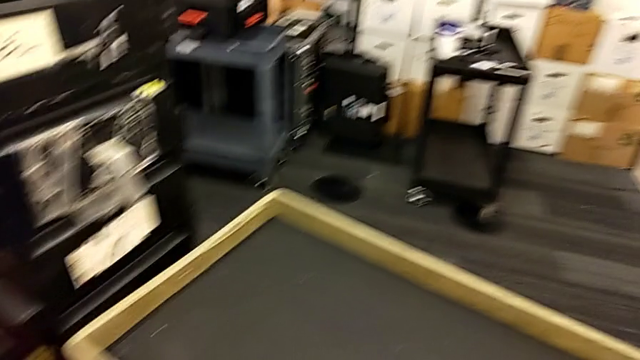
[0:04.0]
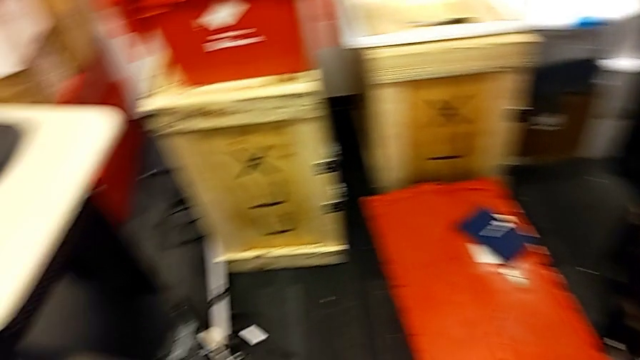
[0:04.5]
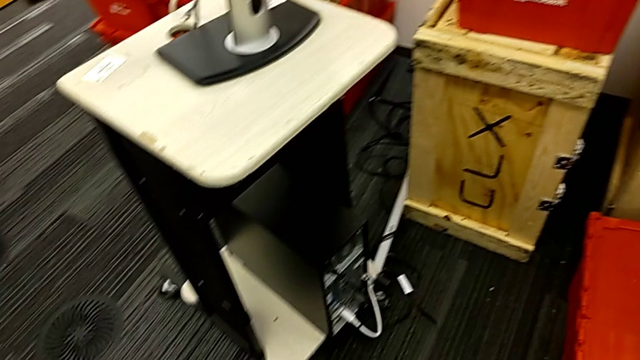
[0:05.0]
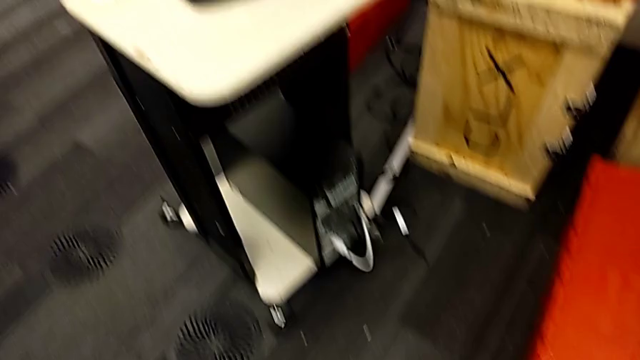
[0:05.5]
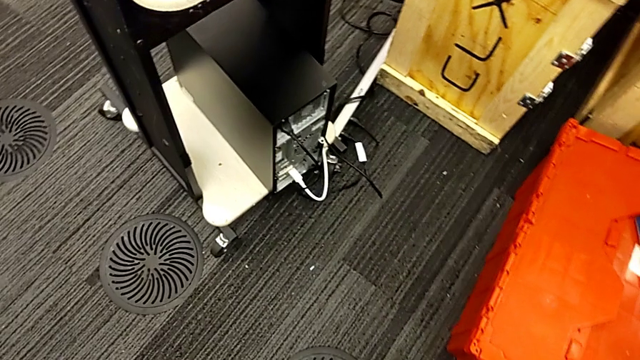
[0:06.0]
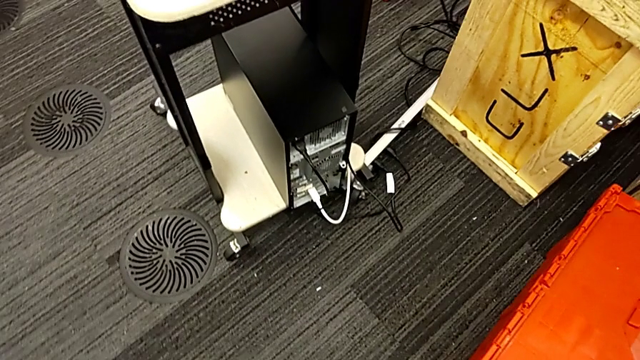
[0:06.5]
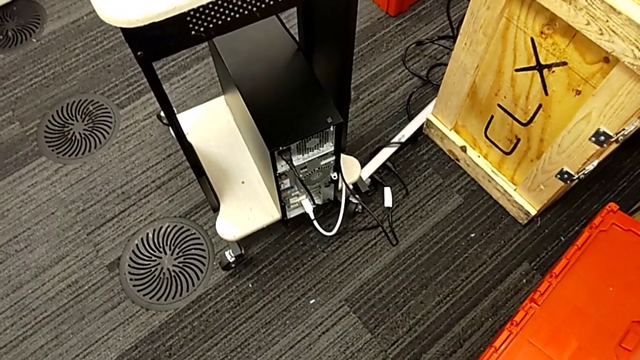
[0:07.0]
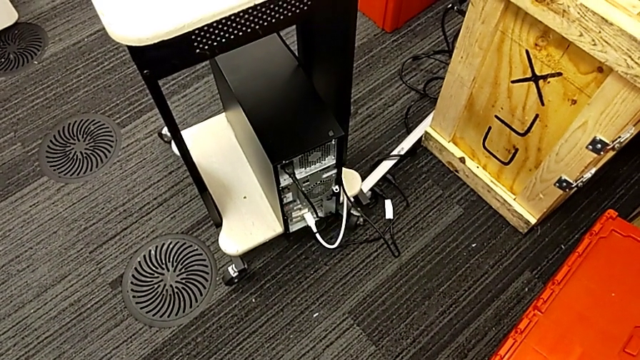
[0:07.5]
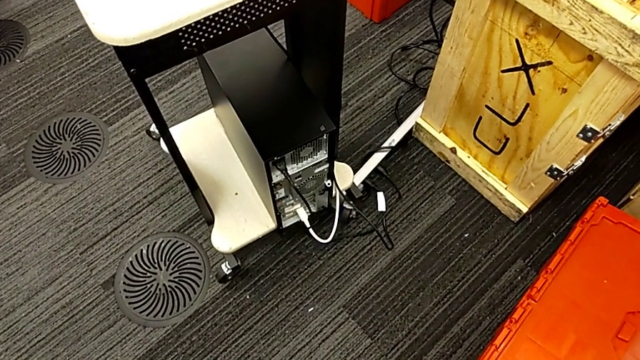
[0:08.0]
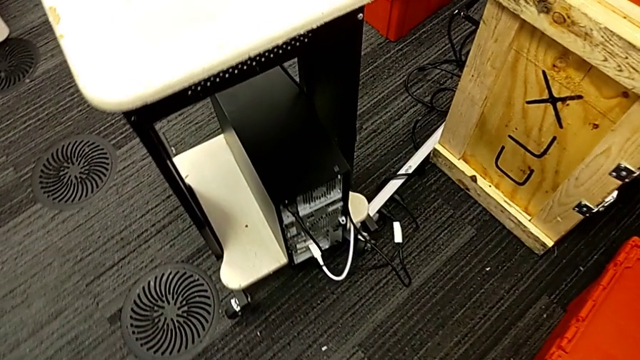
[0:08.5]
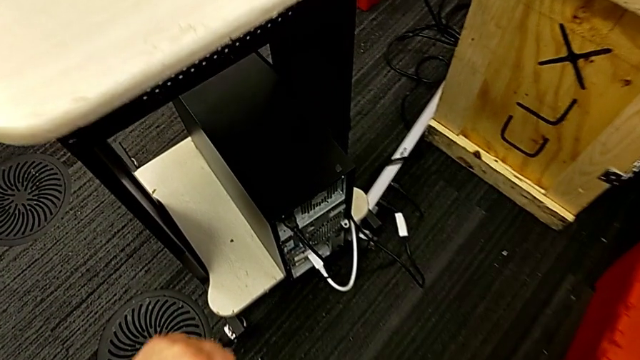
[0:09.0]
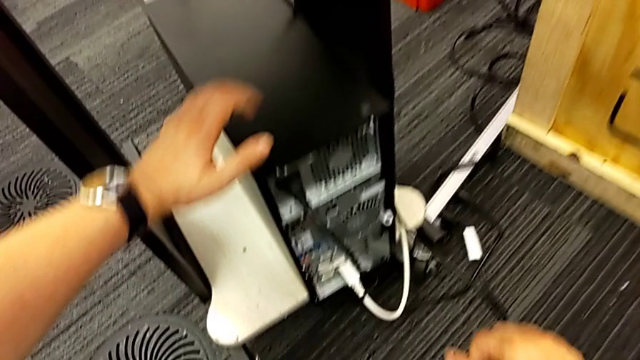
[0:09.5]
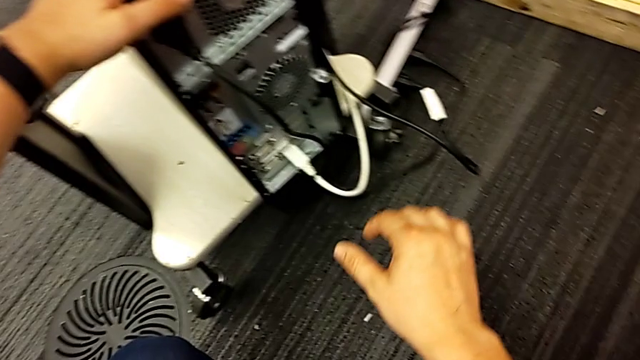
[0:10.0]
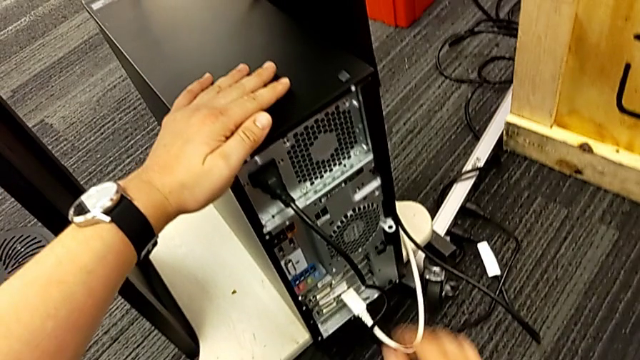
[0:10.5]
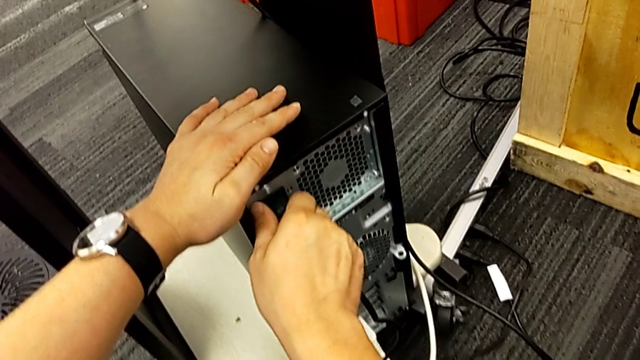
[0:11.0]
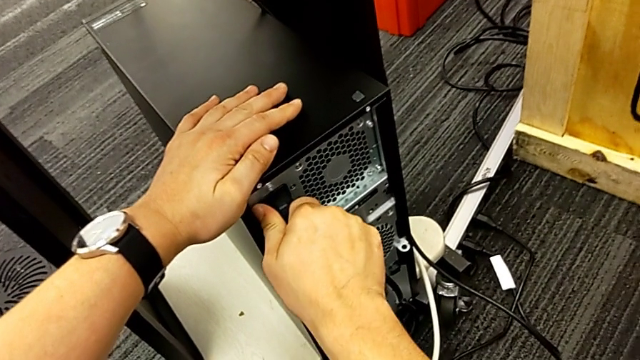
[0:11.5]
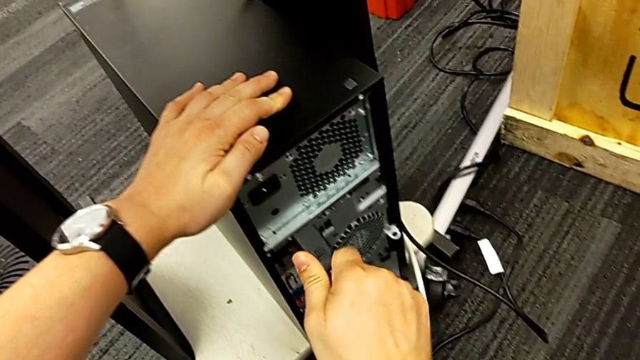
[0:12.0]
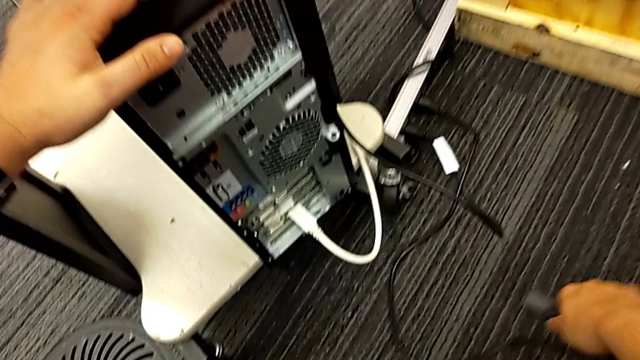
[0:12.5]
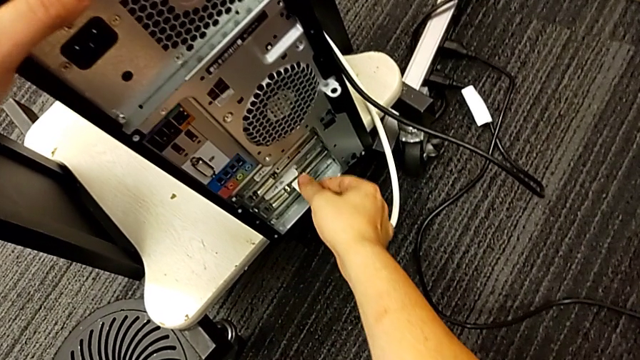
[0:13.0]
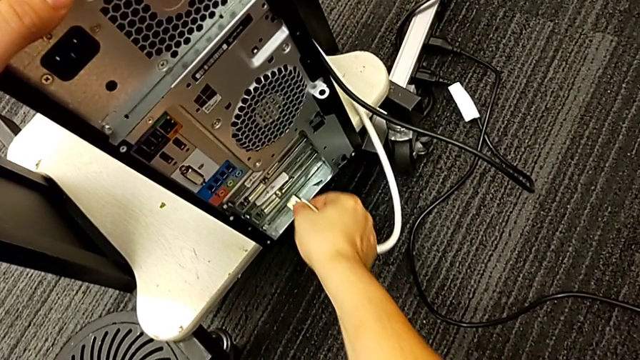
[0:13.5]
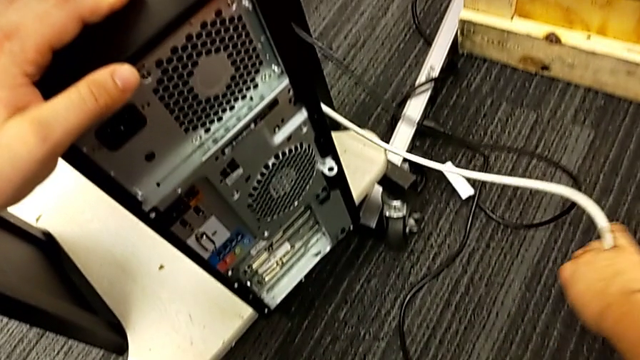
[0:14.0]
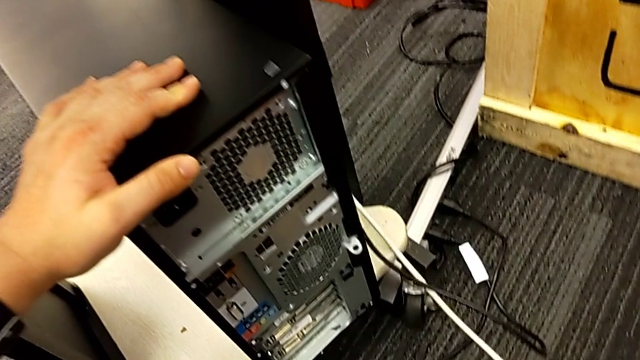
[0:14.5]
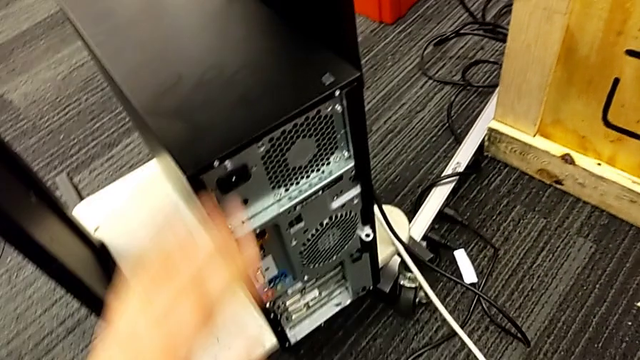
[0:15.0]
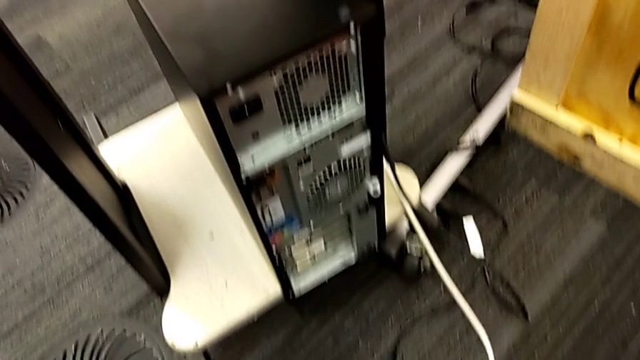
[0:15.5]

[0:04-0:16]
The camera wearer unplugs the power supply and HDMI cable. They inspect the computer tower, grab the black cable power supply, withdraw it, grab the white HDMI cable and withdraw it.

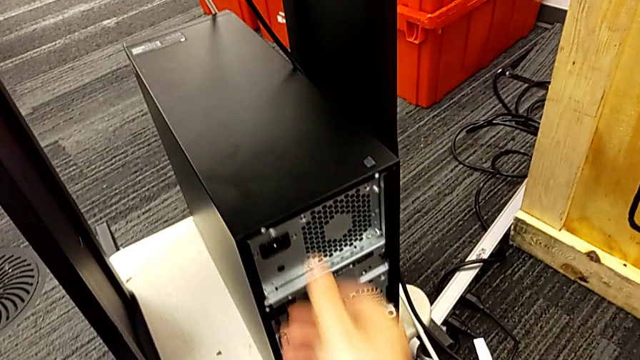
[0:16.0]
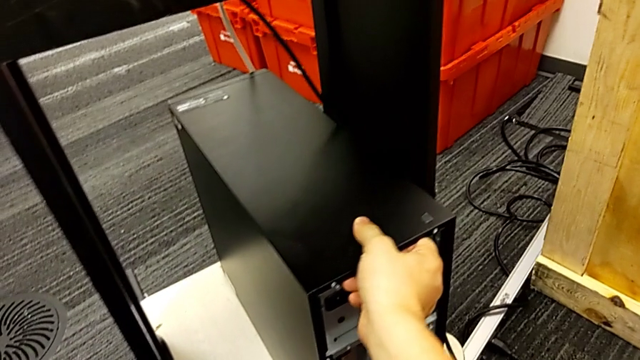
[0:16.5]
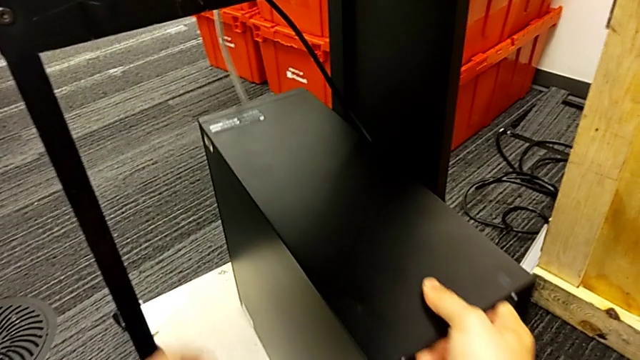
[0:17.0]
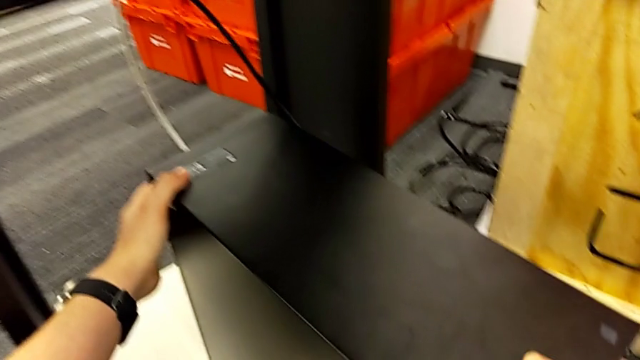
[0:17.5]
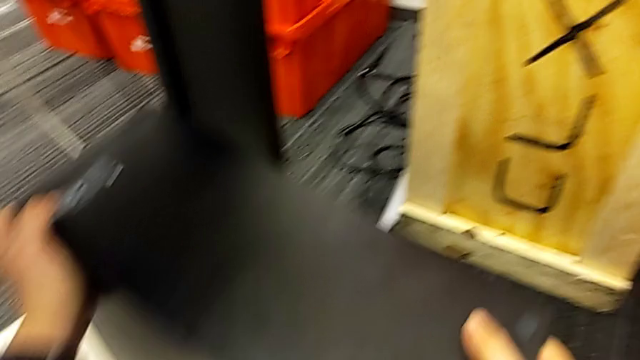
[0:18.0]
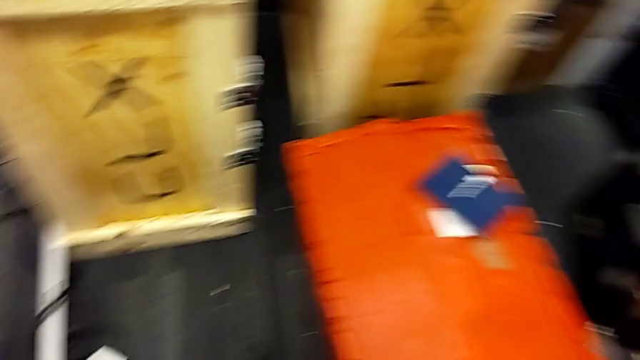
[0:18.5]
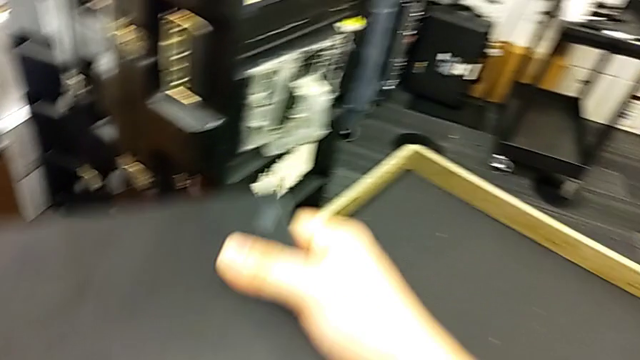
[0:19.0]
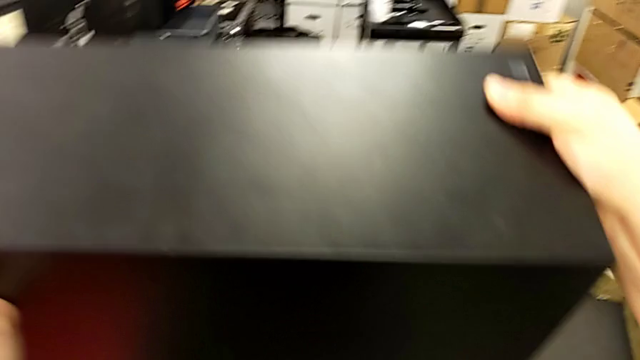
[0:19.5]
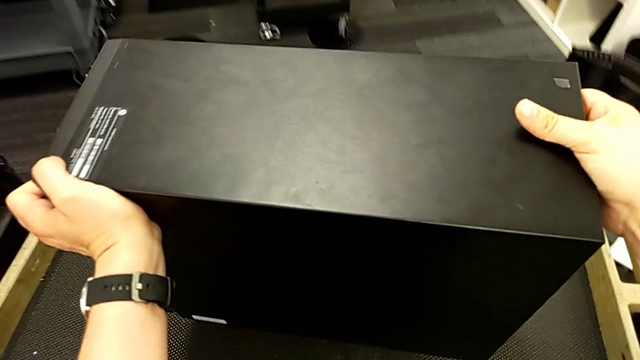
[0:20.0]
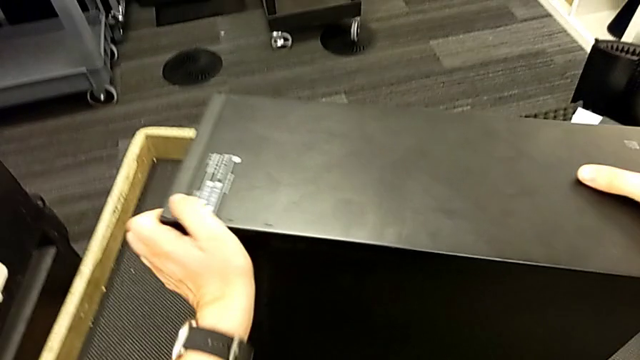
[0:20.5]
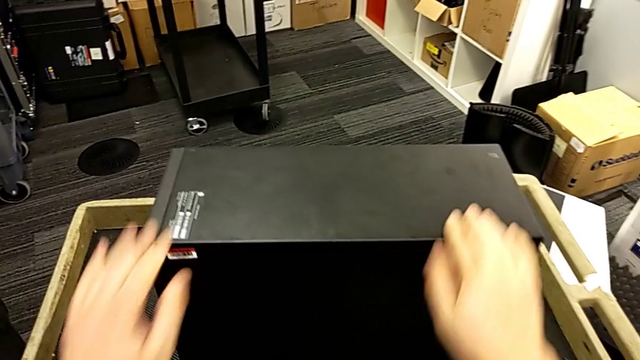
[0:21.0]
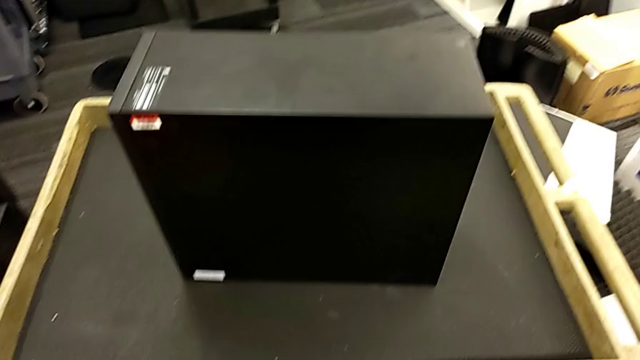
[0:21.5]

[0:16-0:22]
The camera wearer puts the computer tower on the table. They grab the computer tower, lift it and place it.

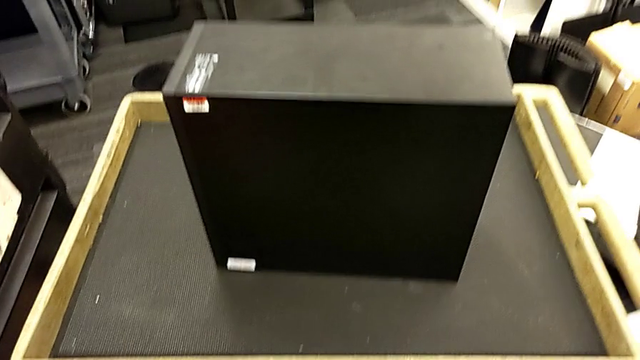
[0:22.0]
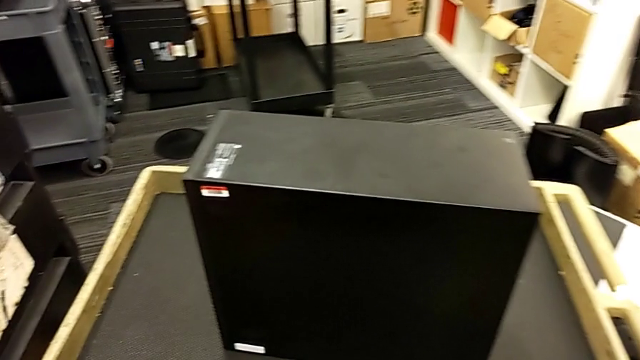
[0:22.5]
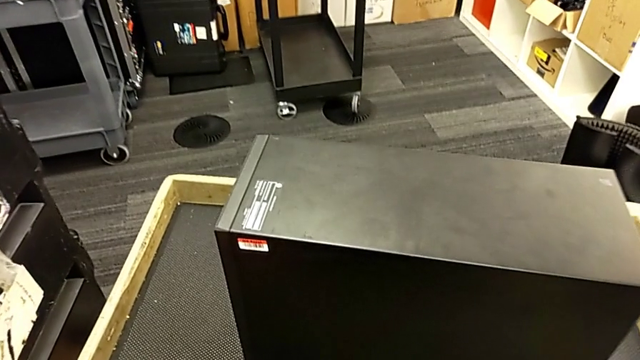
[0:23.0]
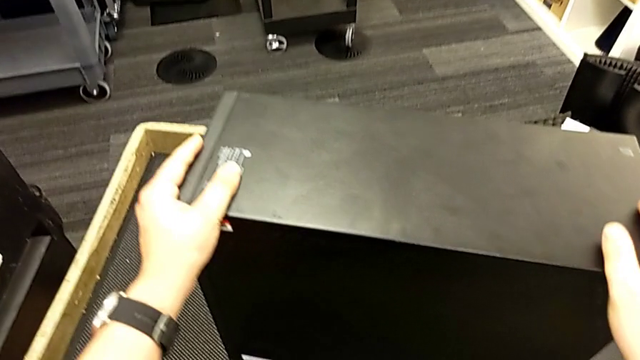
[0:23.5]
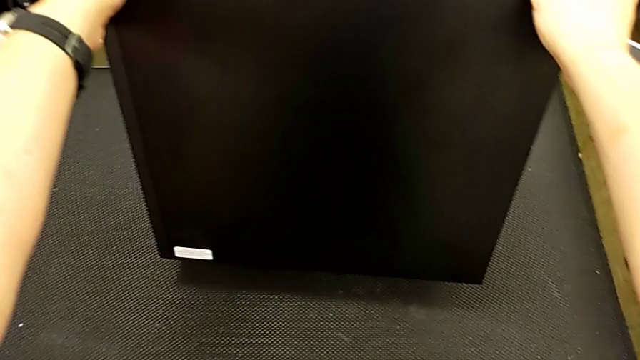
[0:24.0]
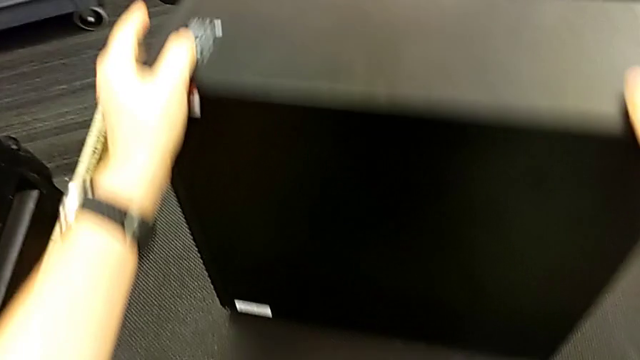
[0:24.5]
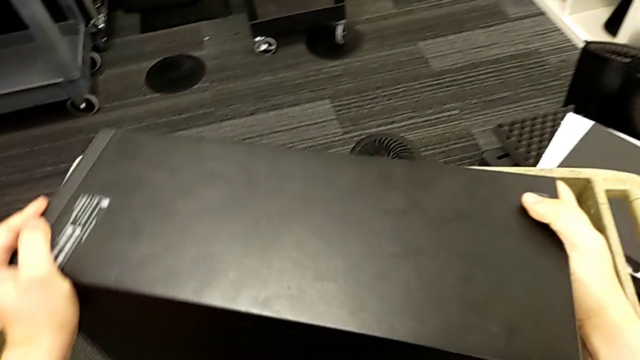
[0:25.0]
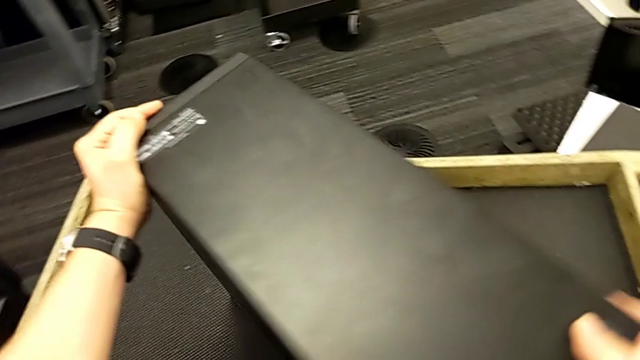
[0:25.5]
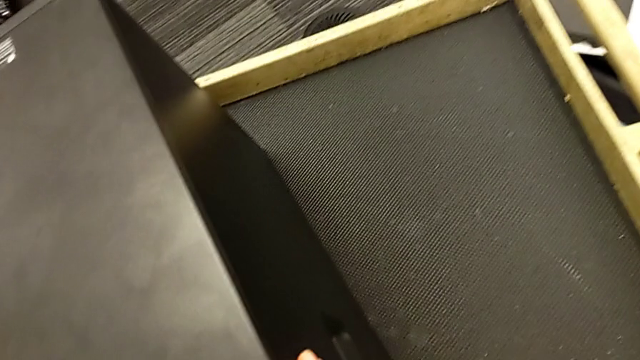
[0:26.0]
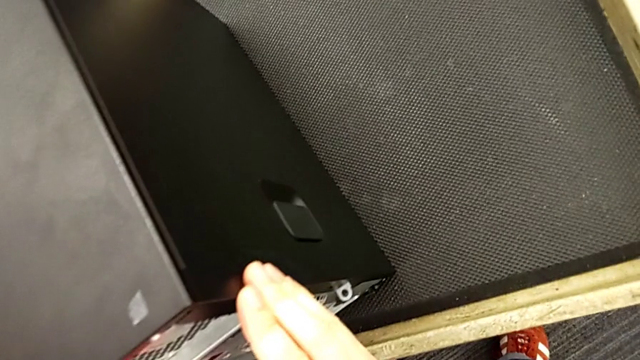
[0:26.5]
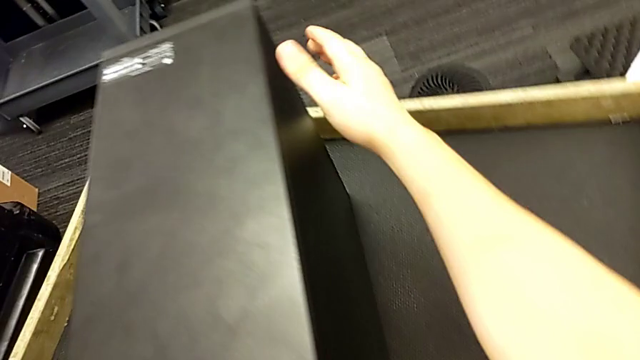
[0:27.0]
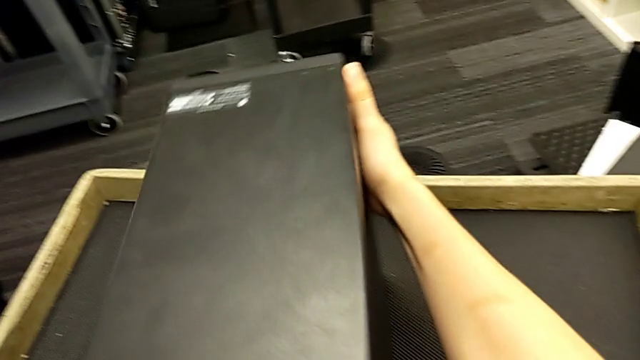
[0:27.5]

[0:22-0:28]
The camera wearer is removing the cover of the computer tower. They inspect the computer tower and turn it.
